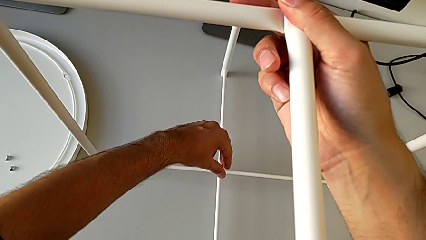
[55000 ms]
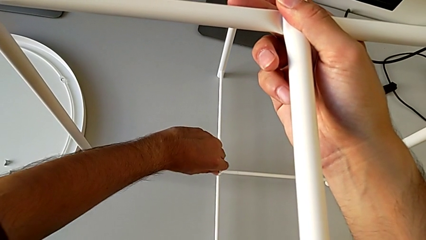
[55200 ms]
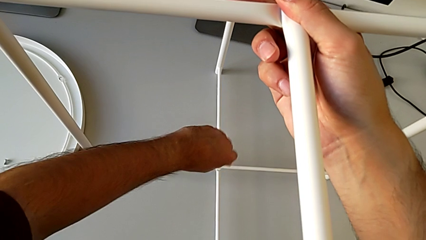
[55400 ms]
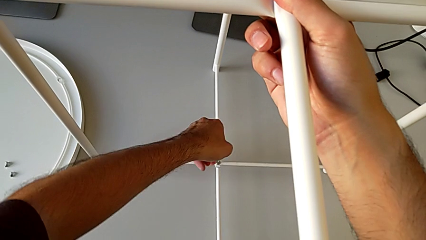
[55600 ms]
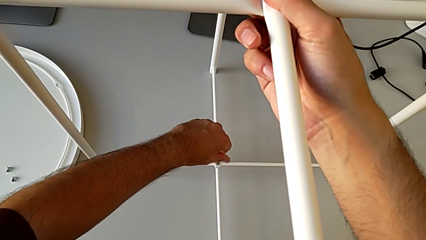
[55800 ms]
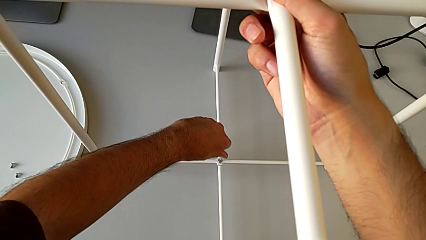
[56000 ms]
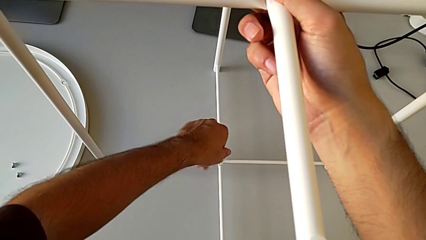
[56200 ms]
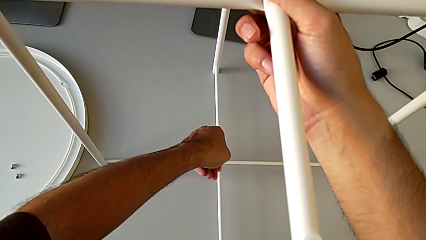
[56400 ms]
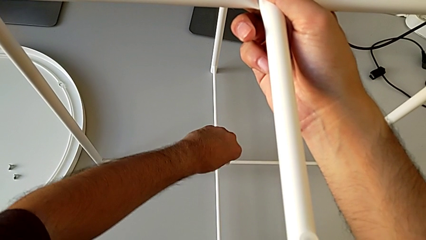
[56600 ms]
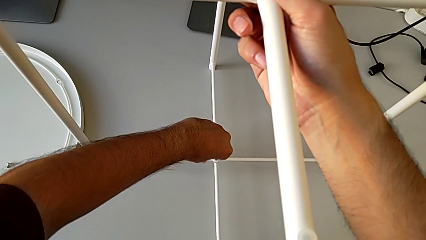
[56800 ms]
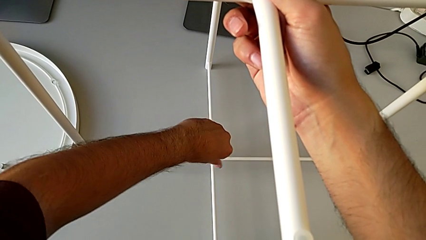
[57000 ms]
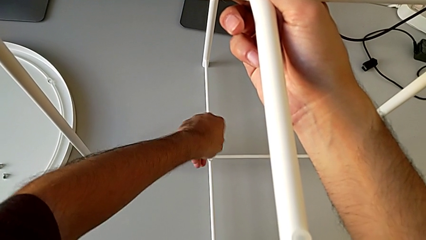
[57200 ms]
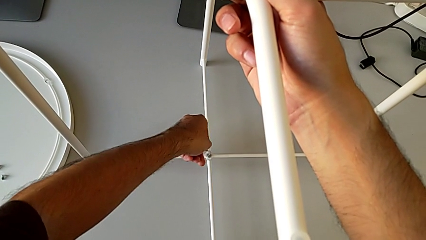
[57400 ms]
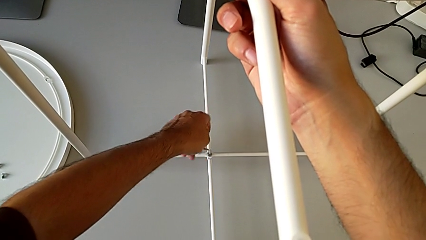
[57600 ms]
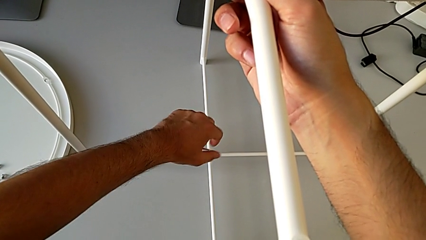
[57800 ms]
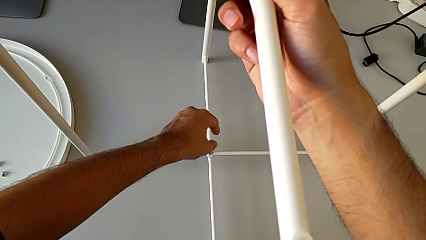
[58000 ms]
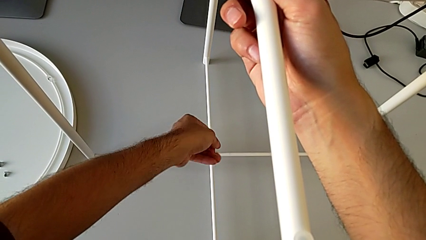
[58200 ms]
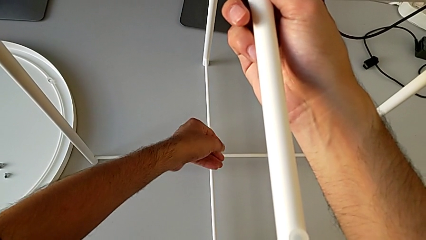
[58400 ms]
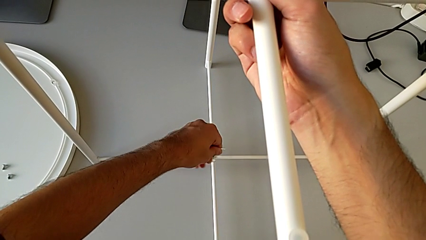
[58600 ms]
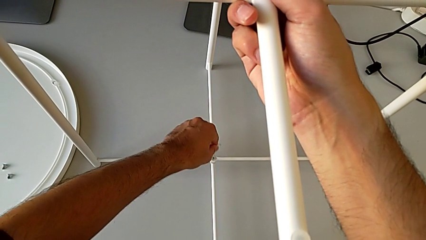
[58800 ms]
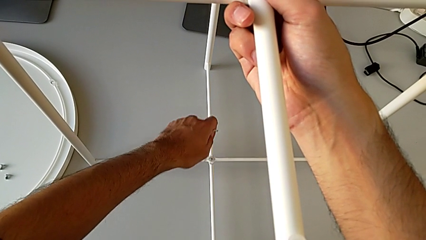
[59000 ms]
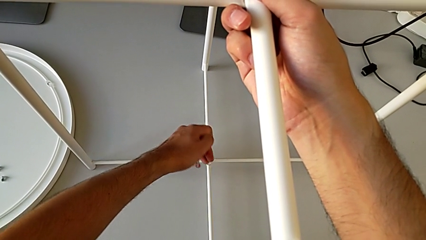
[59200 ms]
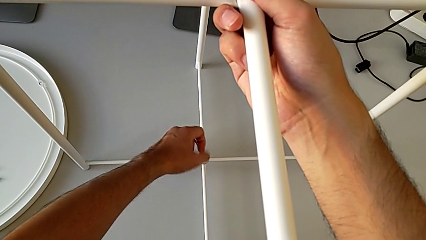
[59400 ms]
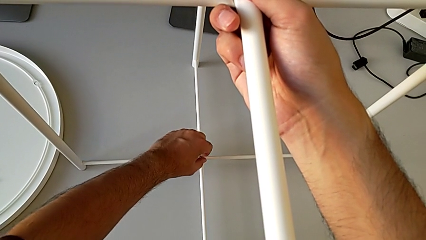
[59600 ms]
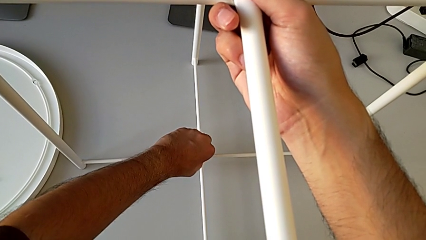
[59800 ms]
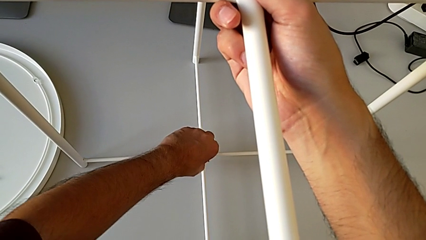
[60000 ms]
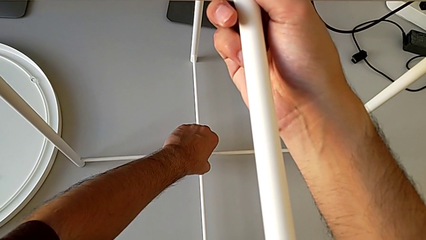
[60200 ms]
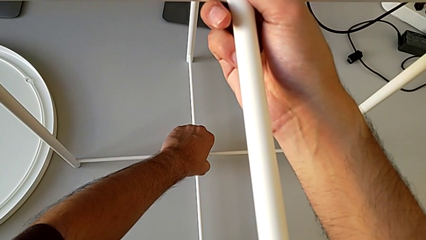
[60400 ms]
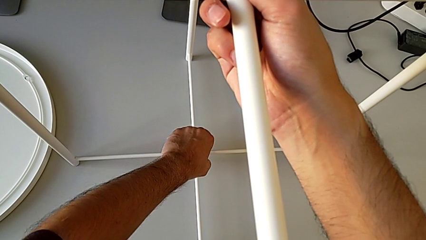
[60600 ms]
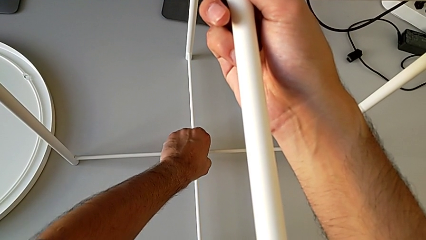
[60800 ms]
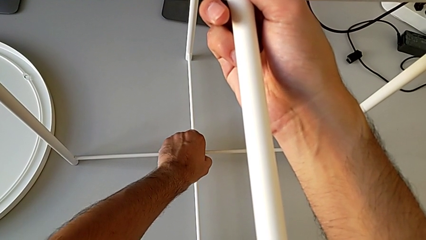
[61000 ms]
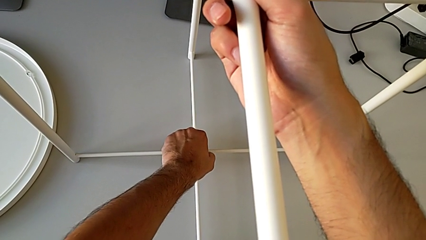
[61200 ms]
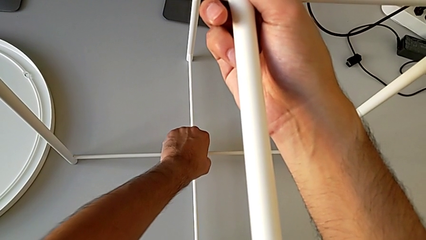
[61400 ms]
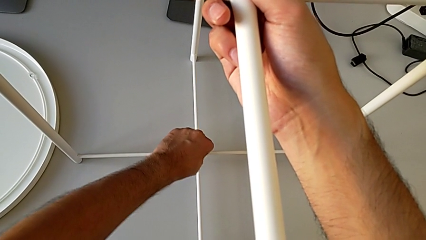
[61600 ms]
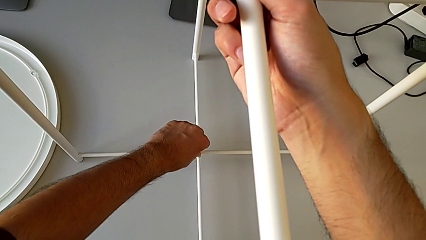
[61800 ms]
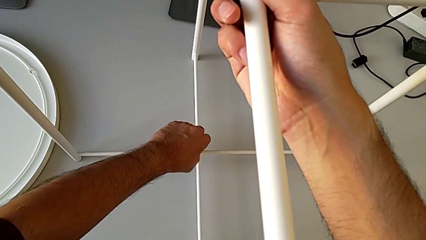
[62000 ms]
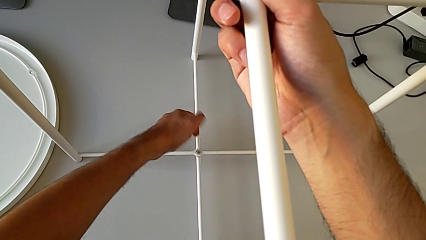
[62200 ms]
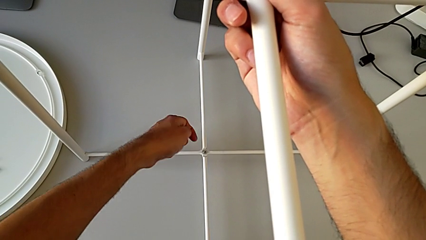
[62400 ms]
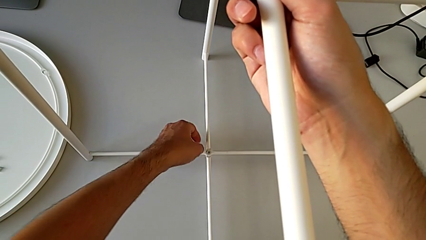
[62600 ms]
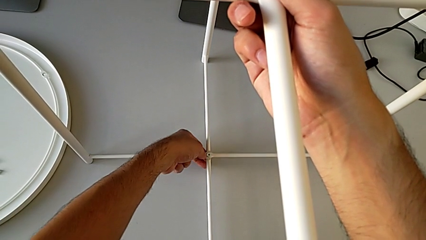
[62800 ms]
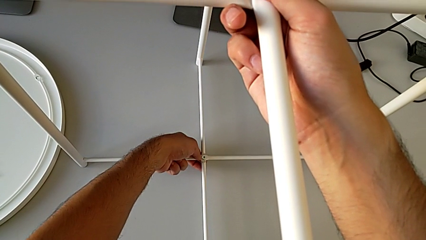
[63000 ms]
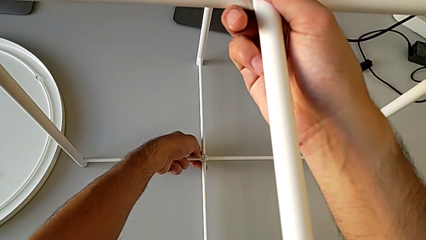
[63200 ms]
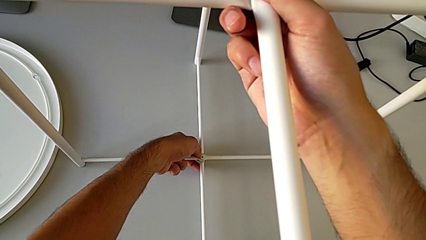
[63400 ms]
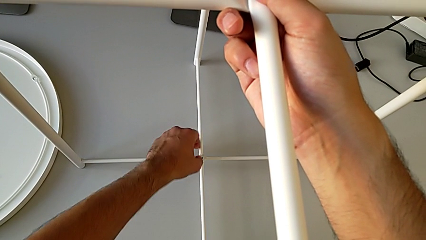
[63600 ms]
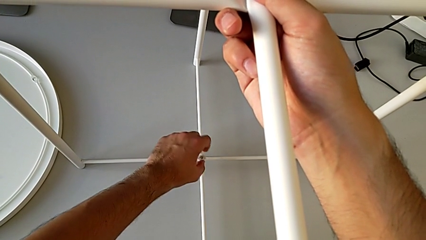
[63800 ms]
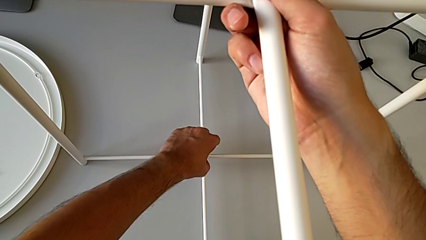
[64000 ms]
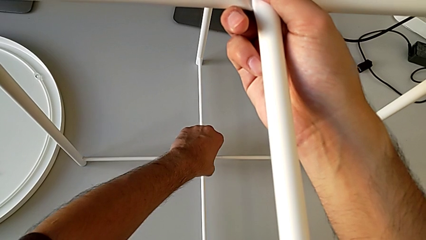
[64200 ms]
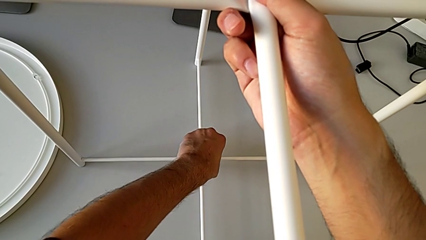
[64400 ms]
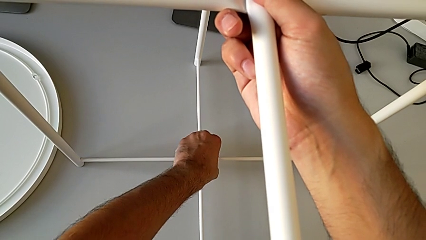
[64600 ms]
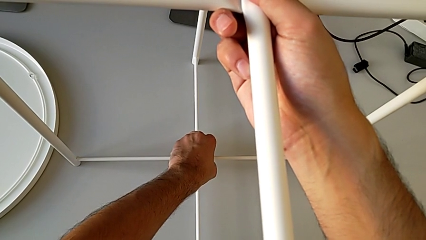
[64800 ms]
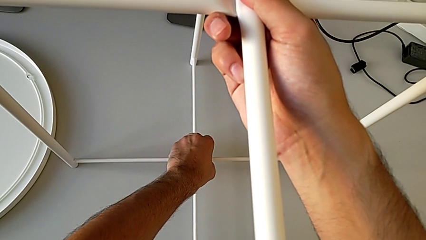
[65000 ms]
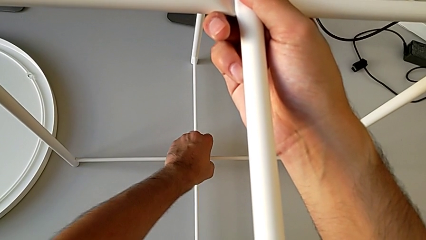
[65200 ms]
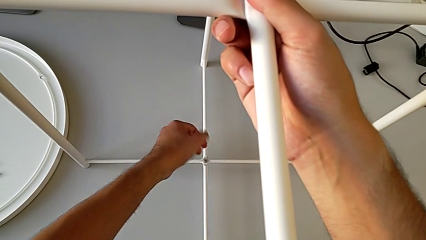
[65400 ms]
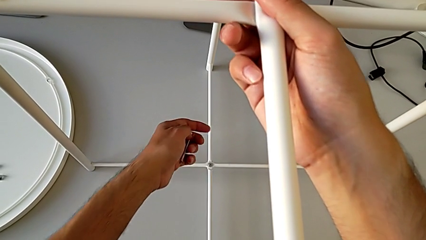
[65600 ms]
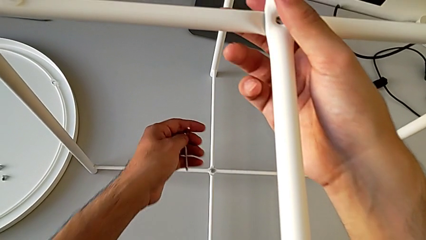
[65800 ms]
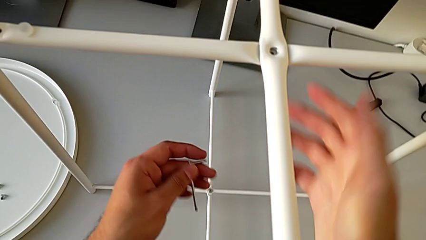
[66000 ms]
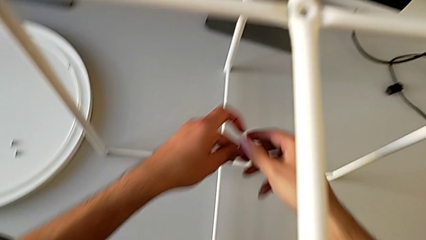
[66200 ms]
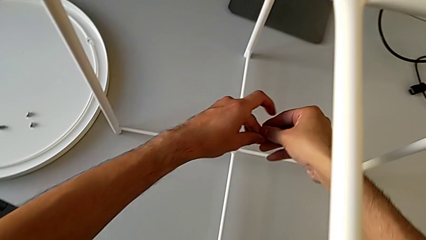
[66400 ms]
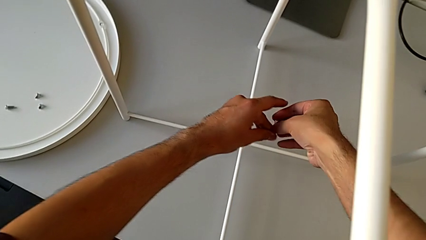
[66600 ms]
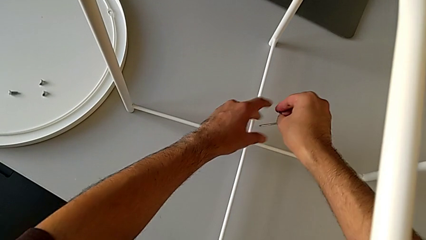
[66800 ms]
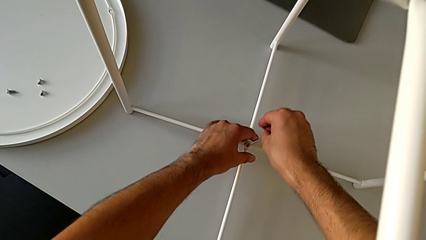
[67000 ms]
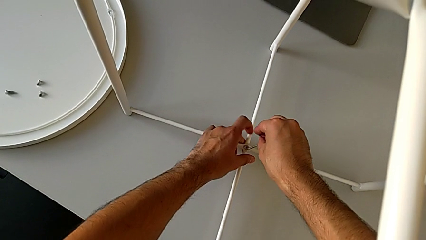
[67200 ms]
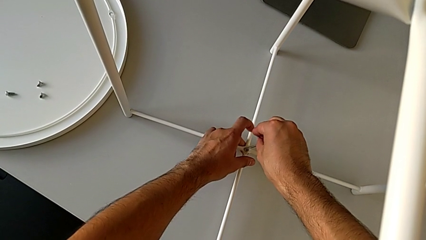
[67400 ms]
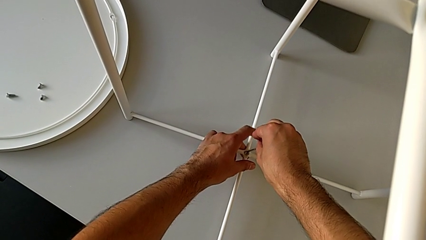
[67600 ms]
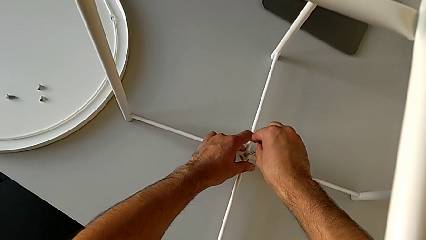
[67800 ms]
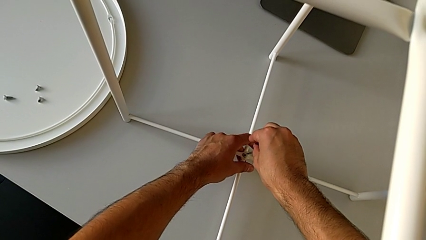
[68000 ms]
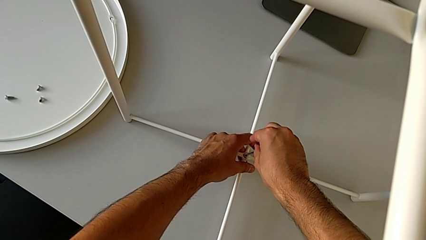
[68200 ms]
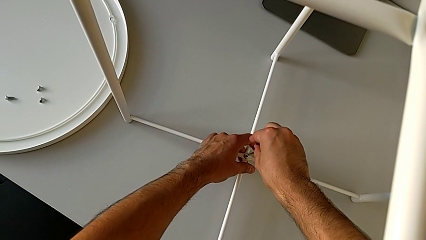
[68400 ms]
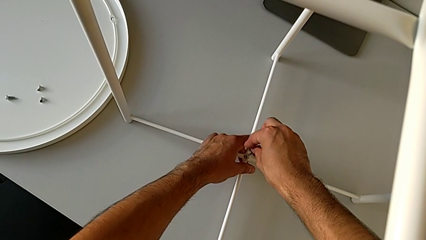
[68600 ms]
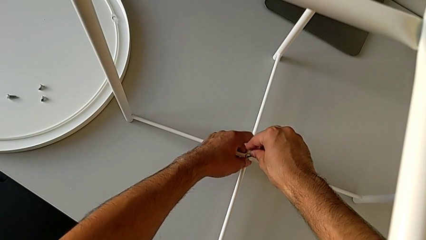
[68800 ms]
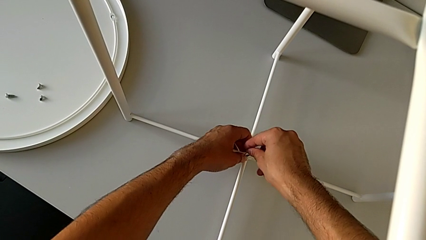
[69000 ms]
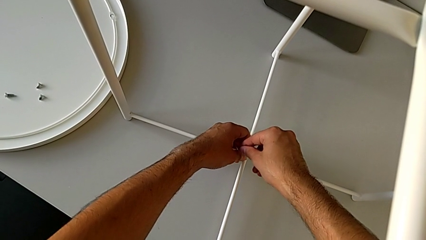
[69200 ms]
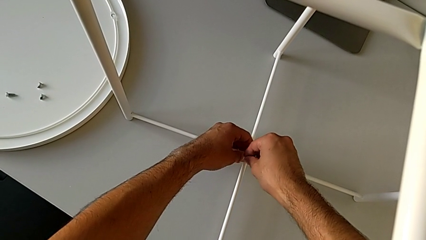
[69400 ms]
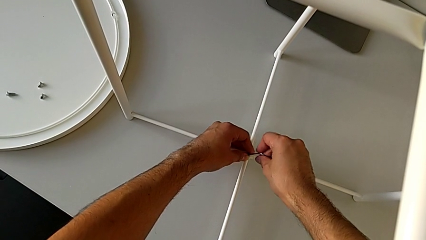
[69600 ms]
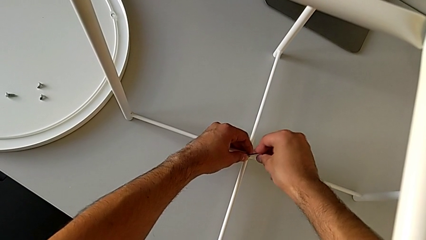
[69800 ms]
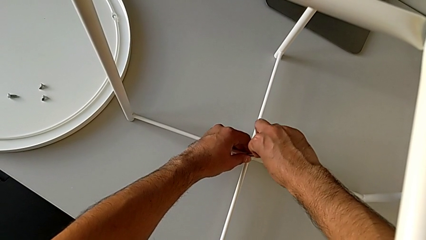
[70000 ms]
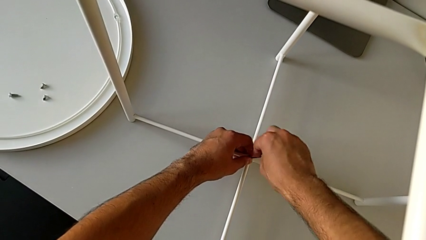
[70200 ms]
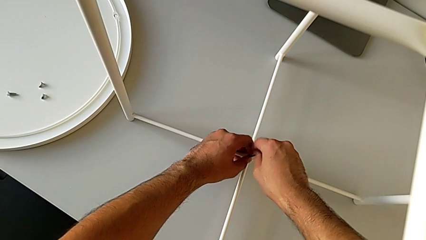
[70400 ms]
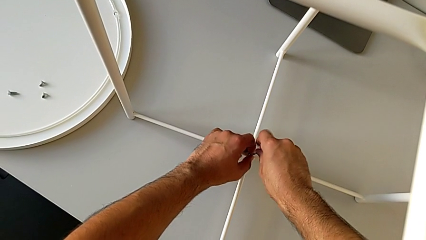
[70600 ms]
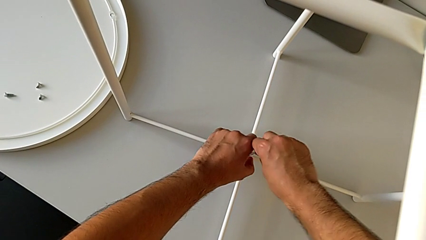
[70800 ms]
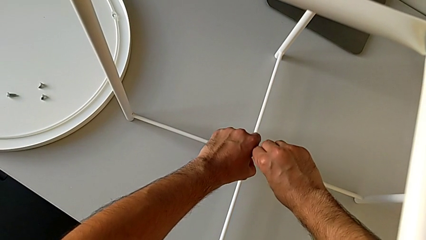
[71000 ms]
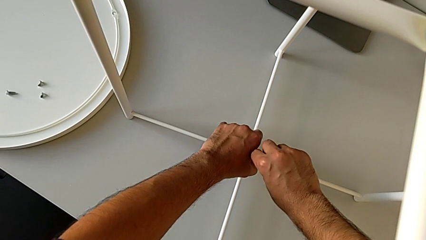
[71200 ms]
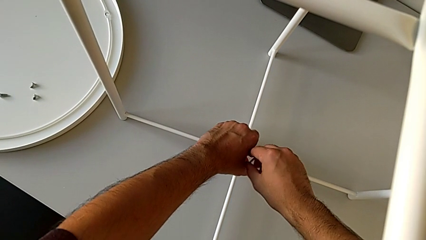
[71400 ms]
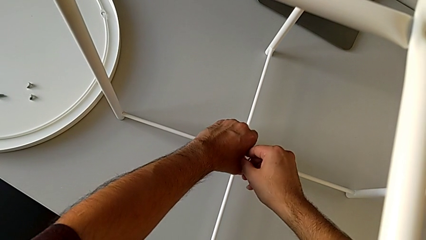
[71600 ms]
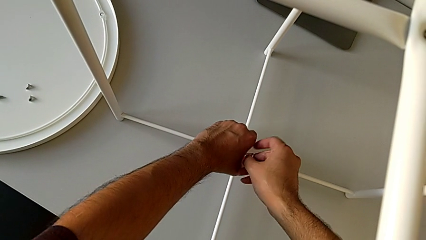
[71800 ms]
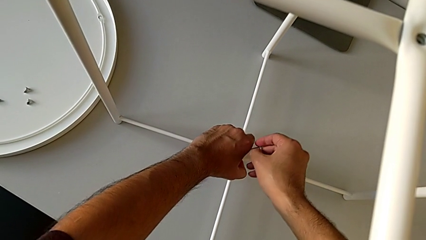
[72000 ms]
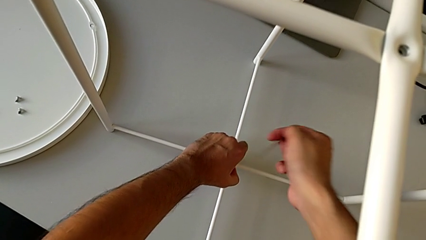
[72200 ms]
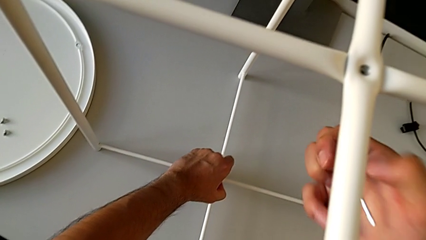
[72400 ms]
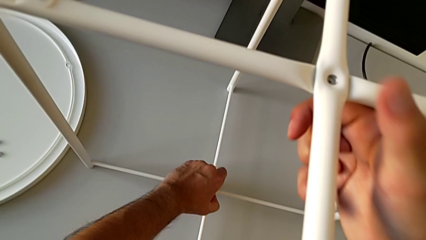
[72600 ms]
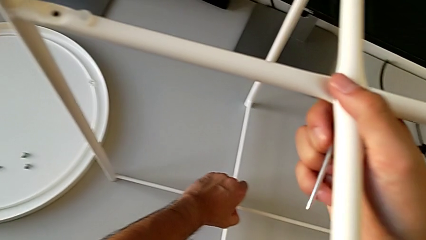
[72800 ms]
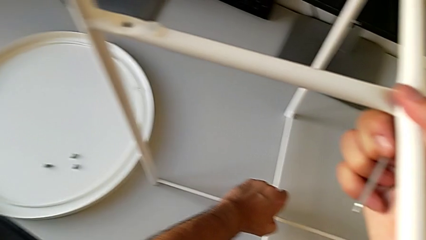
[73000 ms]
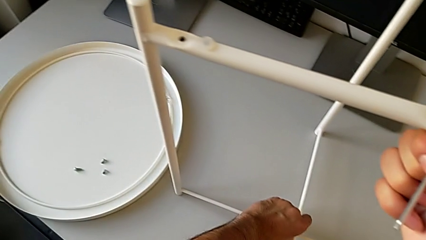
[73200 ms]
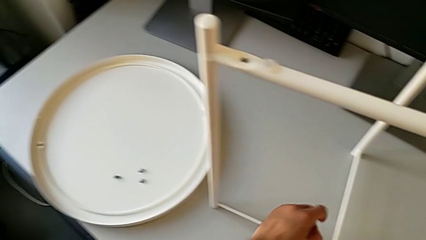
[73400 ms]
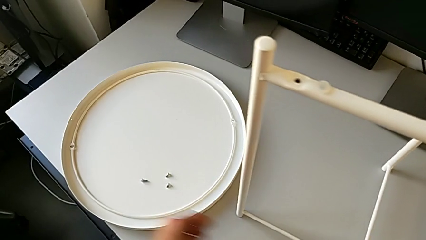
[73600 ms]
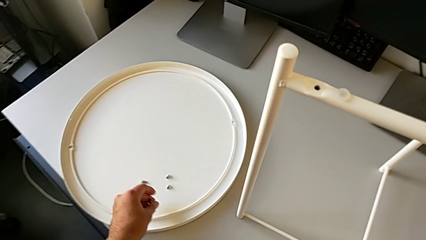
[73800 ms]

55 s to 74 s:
The camera wearer is unscrewing the hex socket head from the bottom of the legs. They keep unscrewing the hex socket head, withdraw the Allen wrench and unscrew the hex socket head. They grab the Allen wrench, insert it, unscrew the hex socket head, withdraw the Allen wrench, disassemble the hex socket head and place it.
